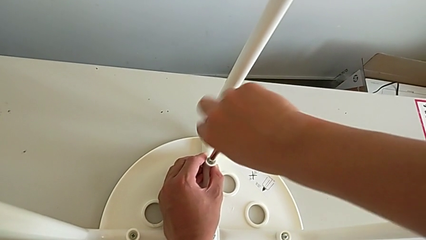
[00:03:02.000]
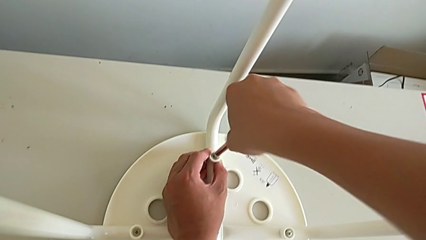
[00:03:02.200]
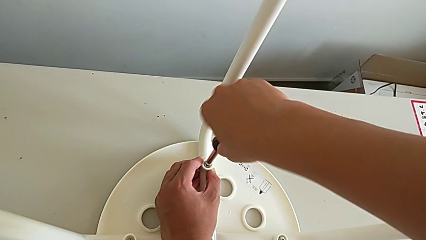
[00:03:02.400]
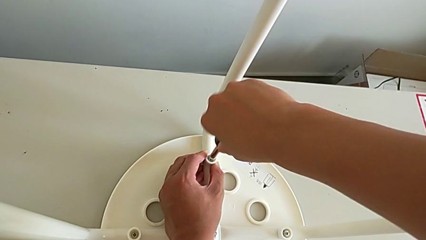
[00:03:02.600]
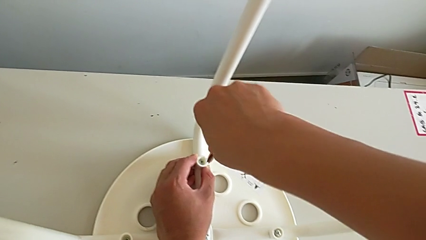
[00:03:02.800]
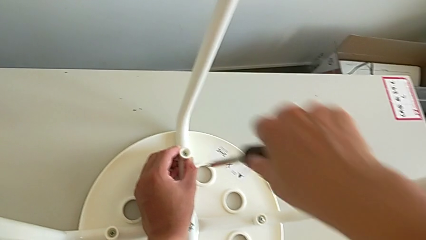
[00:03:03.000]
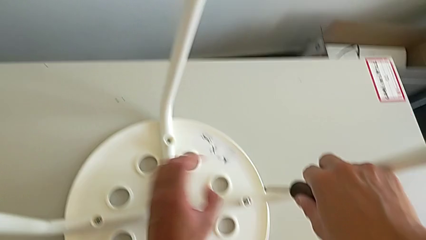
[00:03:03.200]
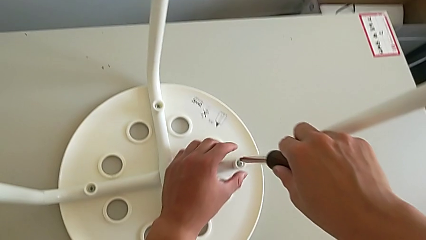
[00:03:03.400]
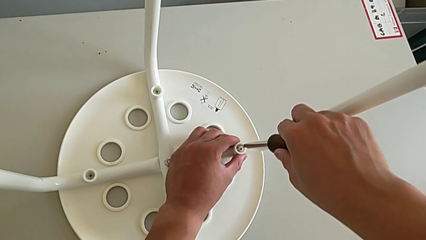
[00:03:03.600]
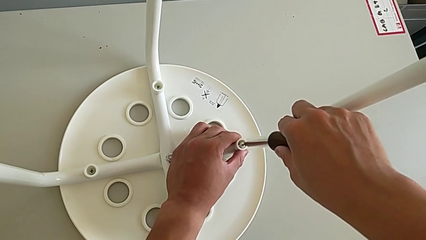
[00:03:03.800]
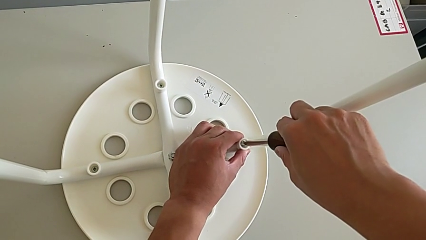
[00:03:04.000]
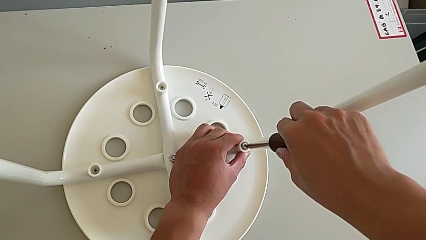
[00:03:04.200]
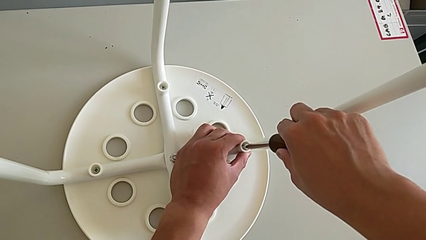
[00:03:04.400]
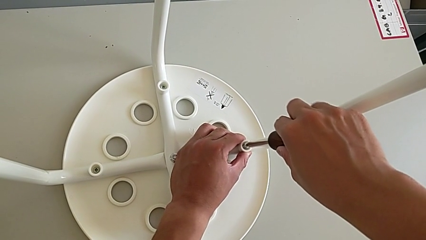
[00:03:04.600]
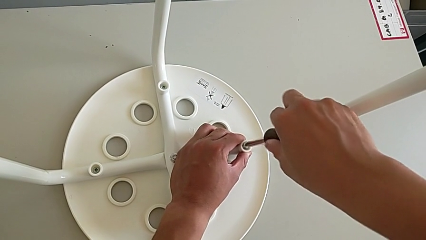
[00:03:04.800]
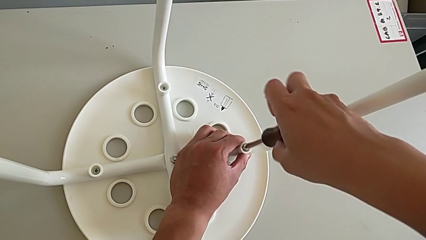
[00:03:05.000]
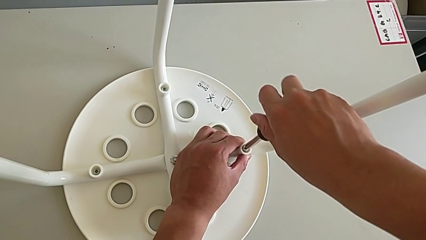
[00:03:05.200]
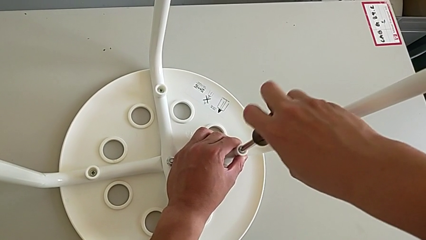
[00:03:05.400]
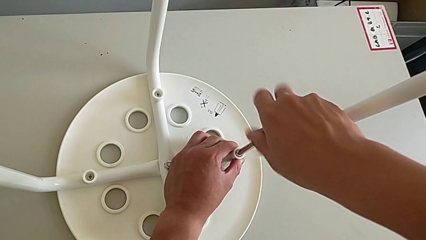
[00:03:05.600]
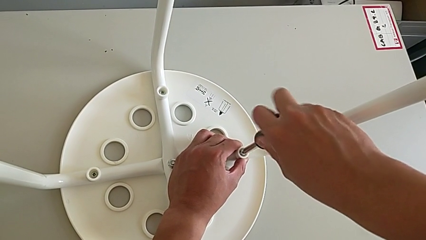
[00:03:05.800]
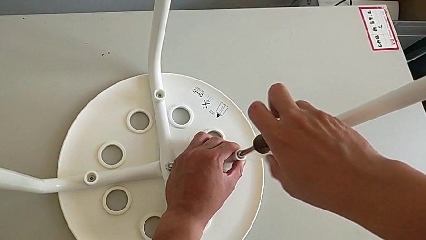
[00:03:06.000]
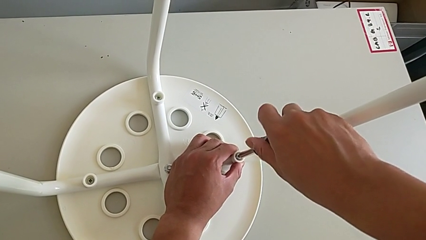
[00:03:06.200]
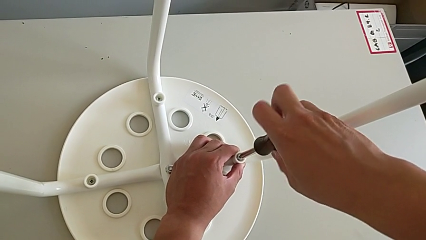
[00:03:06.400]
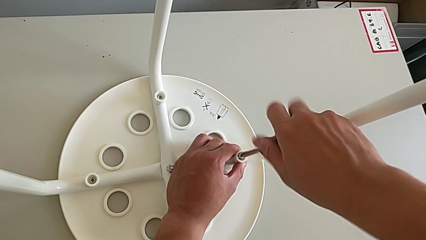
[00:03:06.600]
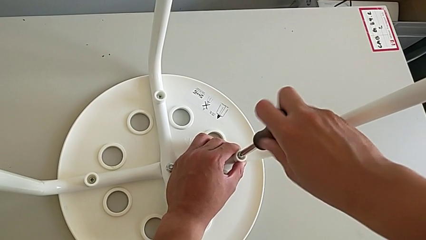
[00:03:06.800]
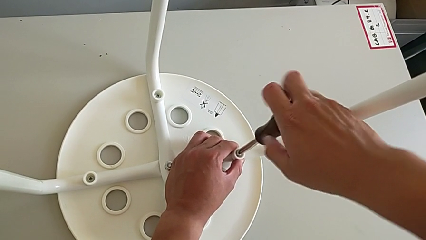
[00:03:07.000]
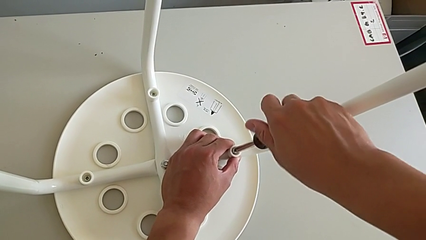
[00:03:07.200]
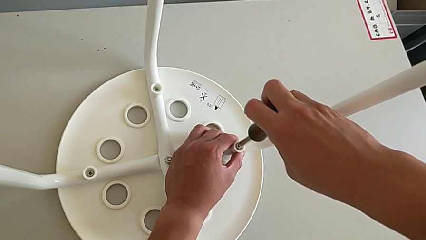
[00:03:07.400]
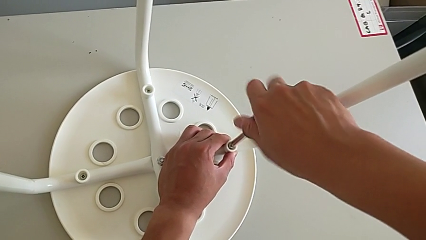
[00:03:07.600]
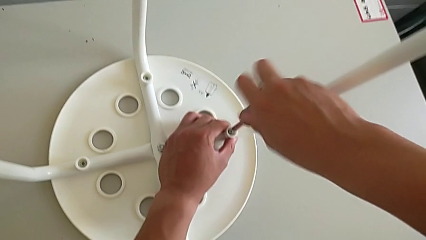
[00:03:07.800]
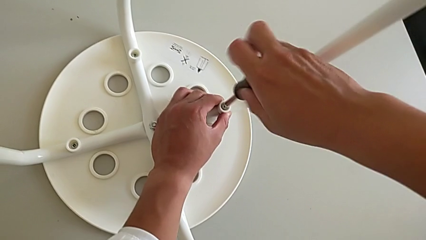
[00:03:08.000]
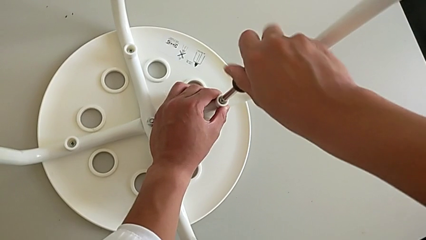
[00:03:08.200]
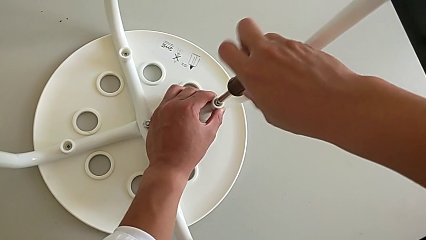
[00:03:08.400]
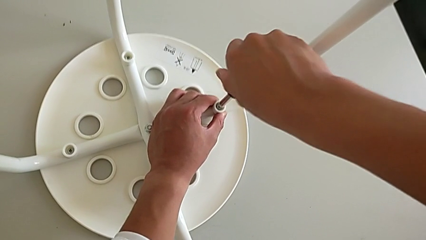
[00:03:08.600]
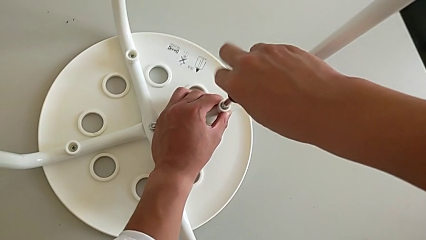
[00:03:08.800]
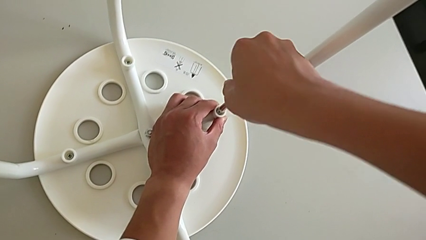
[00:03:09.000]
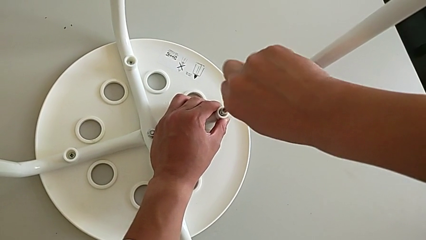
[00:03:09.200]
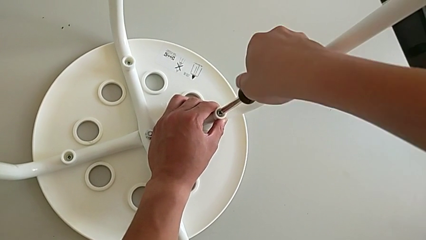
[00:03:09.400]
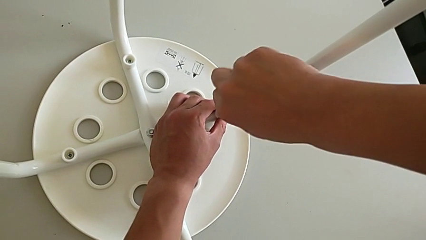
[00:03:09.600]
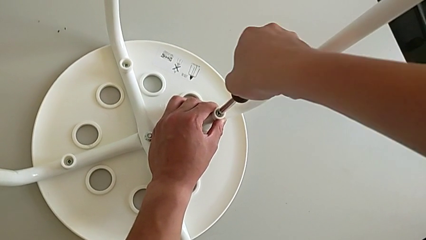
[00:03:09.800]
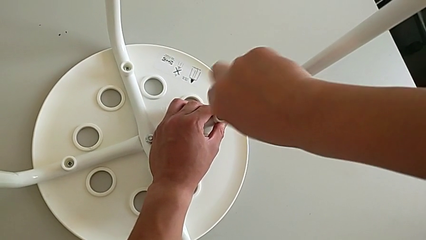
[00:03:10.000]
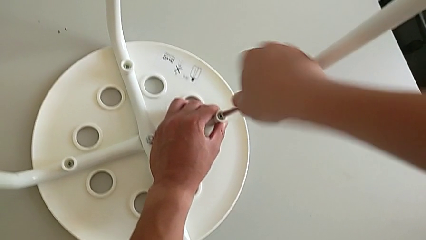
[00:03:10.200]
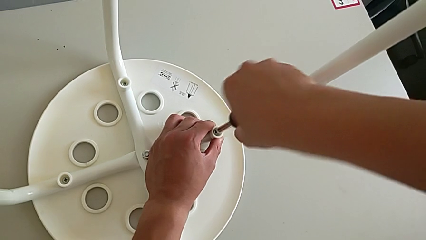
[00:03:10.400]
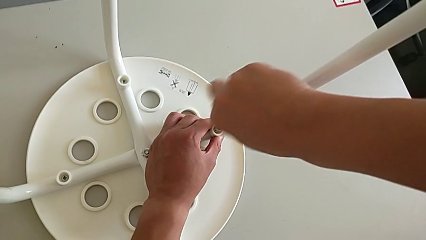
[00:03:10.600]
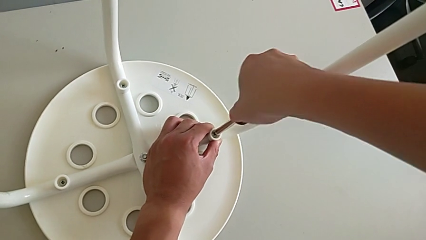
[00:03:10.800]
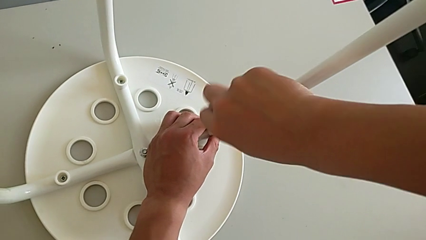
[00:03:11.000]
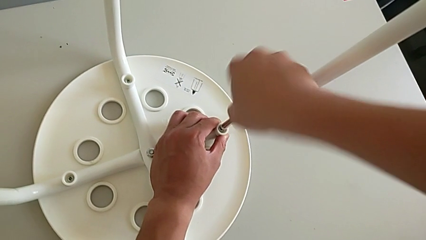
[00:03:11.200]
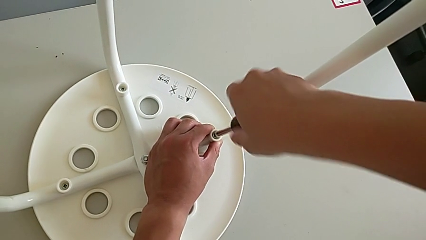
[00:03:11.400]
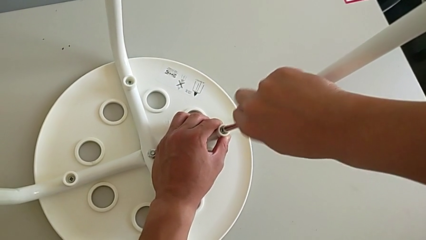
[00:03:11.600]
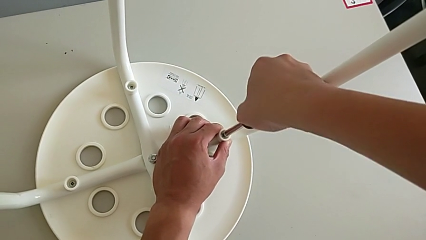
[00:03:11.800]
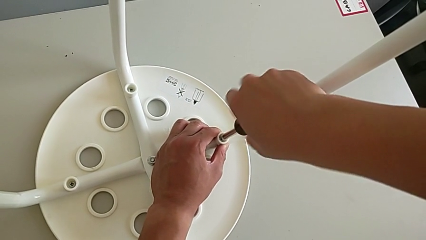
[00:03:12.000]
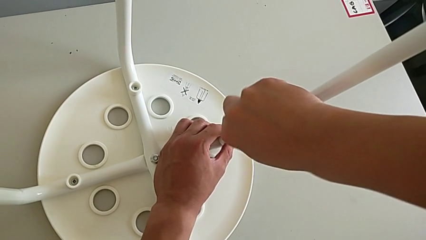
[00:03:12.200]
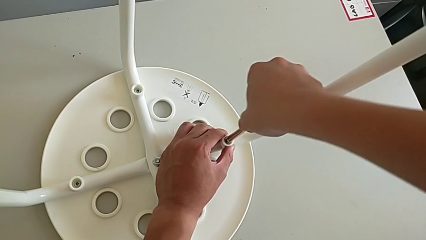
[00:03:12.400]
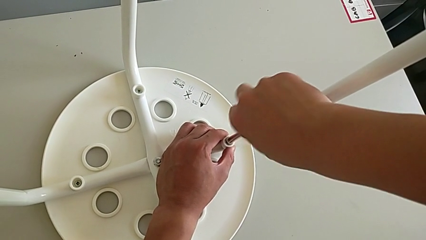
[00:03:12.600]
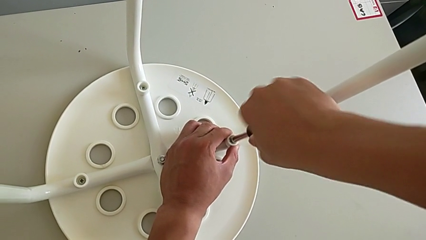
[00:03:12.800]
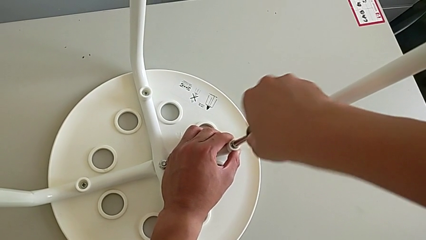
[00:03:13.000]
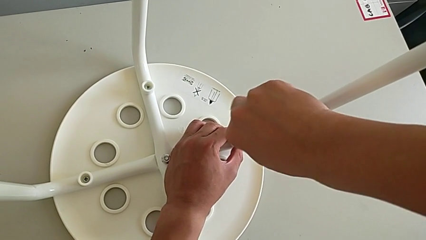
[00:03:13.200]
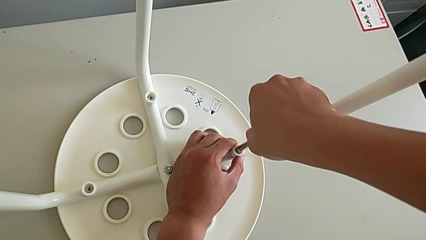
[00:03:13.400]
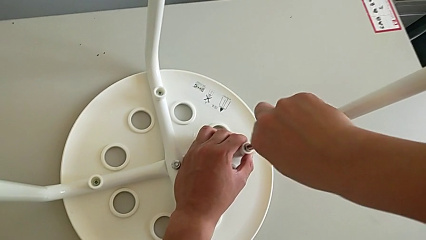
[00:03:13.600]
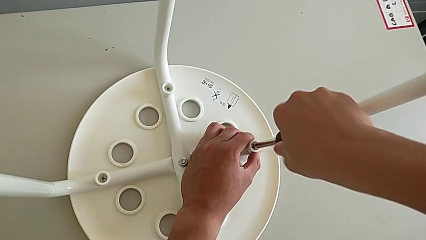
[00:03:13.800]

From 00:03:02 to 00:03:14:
The camera wearer is assembling the legs with the seat. They withdraw the screwdriver, insert it and screw the fourth screw.

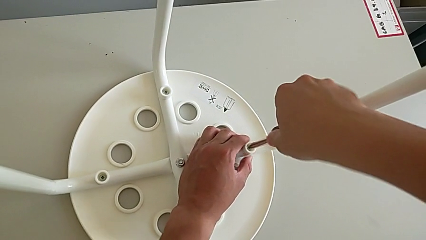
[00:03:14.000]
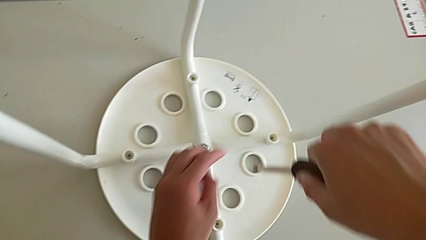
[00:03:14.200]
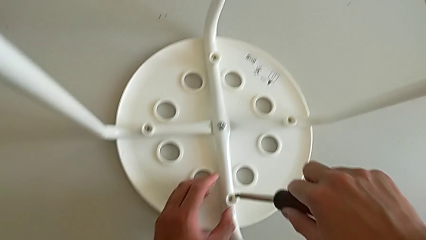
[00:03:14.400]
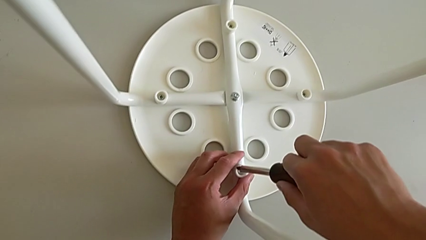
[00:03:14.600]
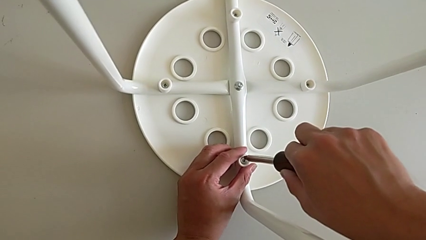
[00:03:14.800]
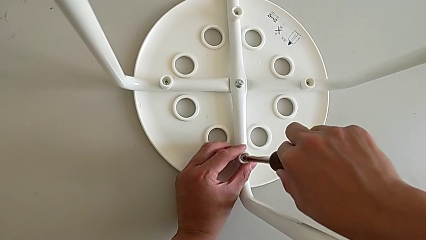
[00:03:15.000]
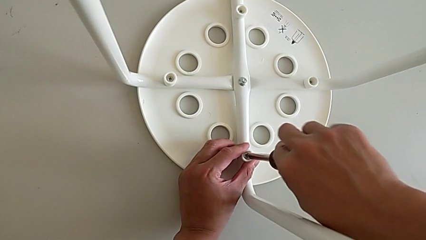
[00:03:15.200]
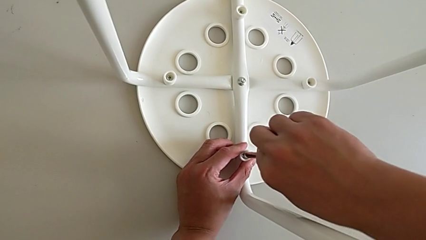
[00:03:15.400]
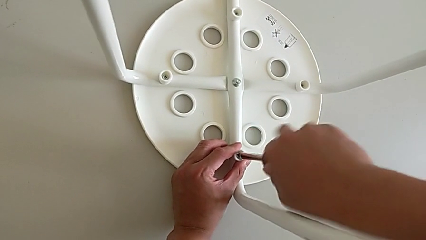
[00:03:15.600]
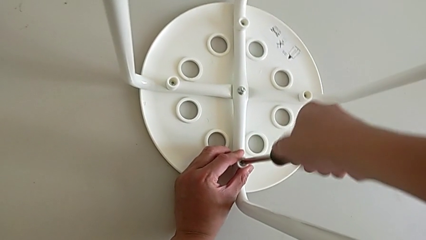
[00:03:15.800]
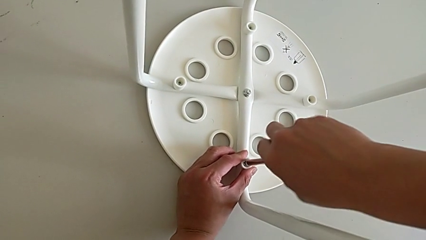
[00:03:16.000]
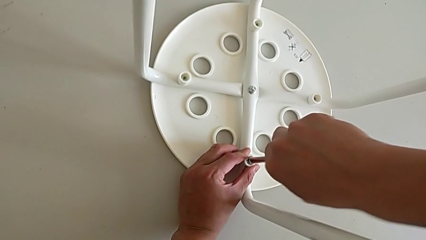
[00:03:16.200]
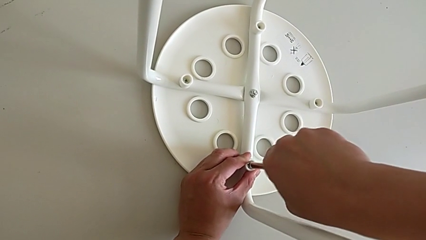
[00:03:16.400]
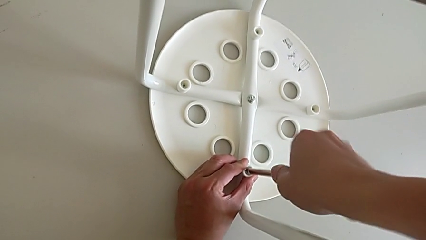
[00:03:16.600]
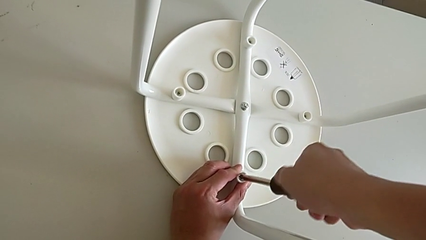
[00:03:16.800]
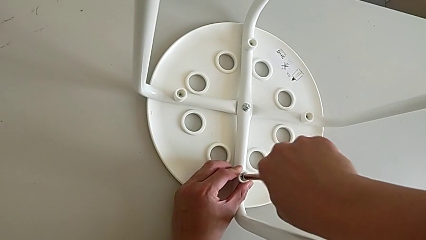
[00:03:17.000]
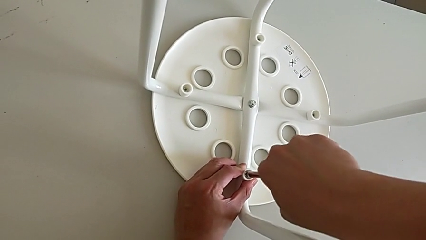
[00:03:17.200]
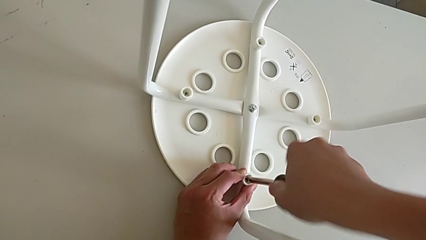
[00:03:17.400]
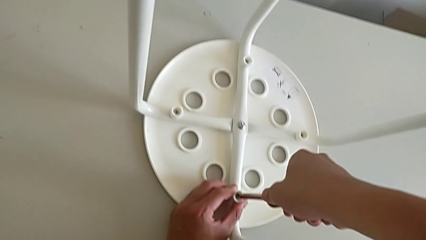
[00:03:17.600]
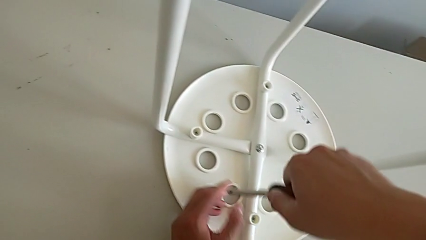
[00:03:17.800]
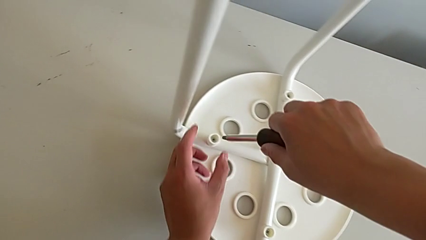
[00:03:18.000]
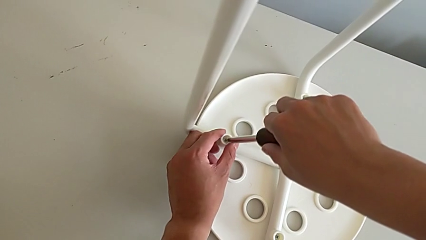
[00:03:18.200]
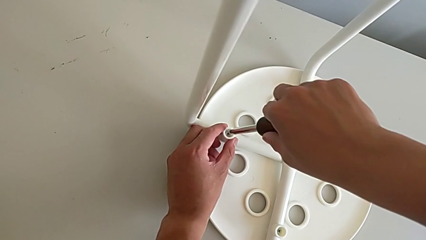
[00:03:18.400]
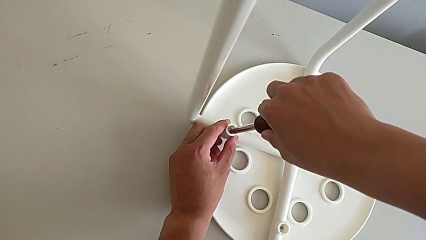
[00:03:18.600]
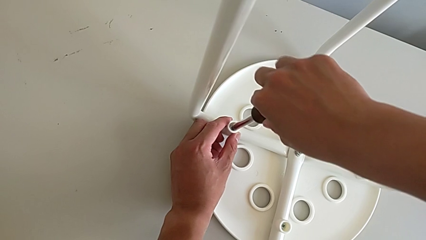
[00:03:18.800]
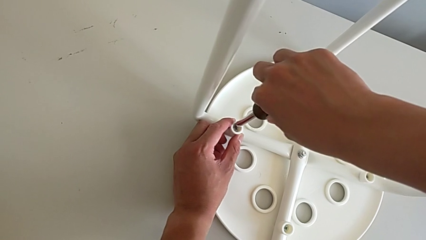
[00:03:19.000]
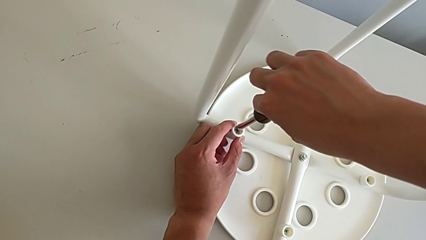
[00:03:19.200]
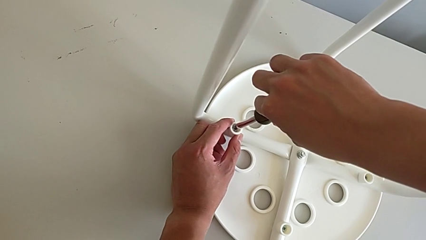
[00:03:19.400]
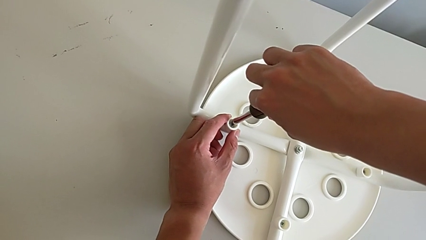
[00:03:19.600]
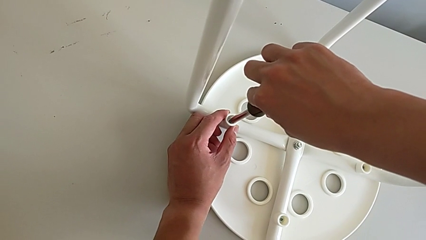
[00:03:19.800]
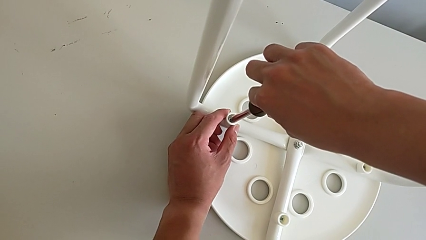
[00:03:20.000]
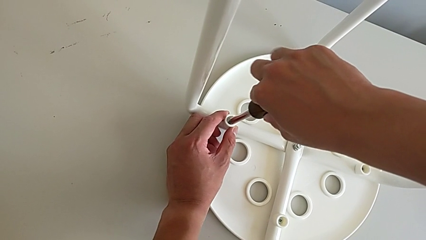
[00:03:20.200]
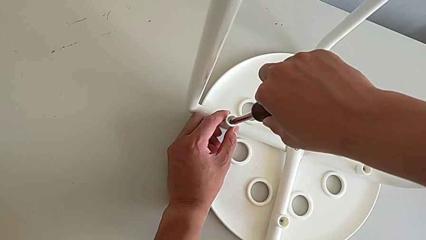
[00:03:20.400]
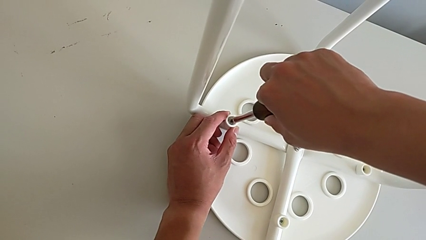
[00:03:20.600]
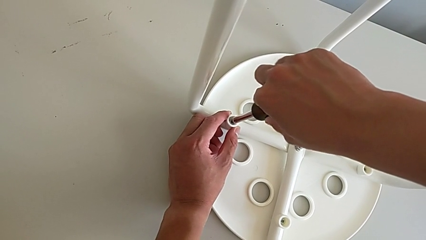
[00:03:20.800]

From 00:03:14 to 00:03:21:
The camera wearer is tightening all the screws and turning the stool. They withdraw the screwdriver, insert the screwdriver, screw the first screw, withdraw the screwdriver and insert it.
